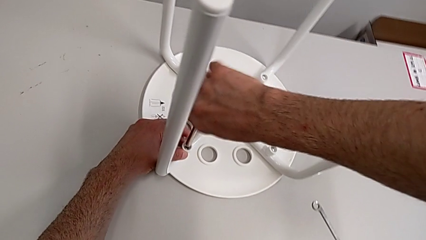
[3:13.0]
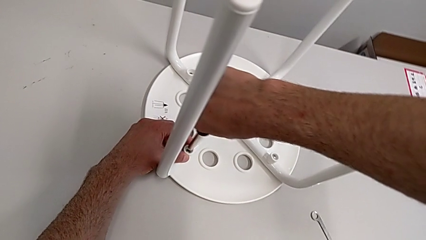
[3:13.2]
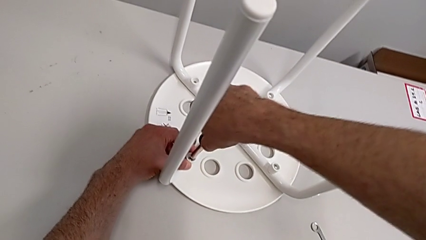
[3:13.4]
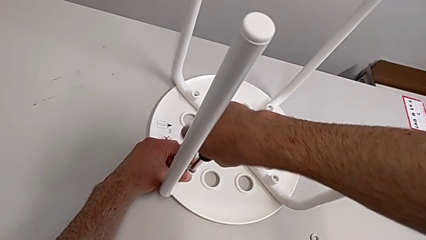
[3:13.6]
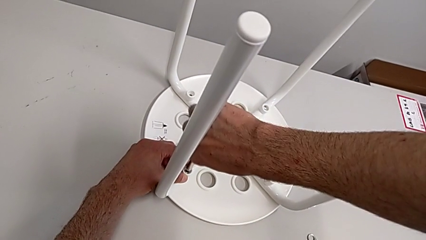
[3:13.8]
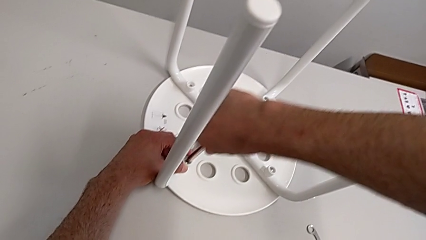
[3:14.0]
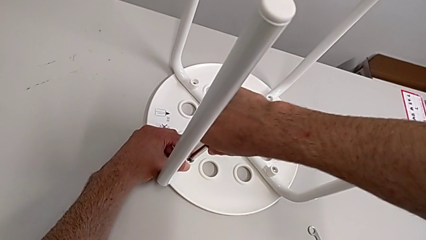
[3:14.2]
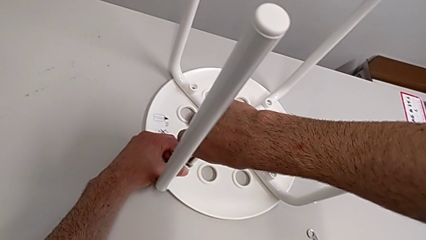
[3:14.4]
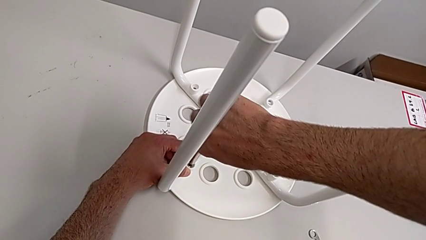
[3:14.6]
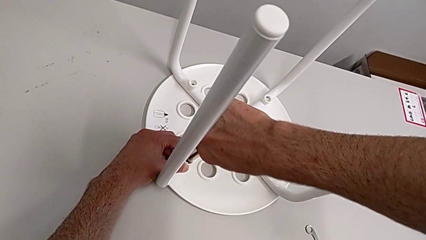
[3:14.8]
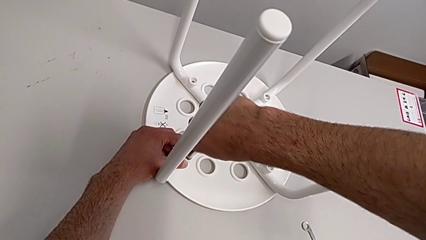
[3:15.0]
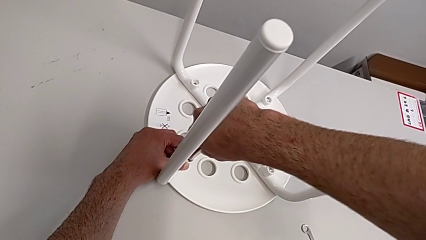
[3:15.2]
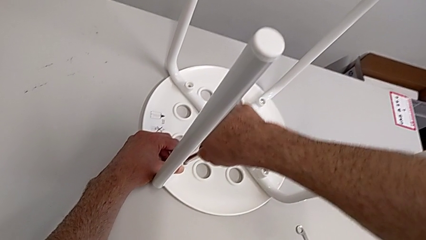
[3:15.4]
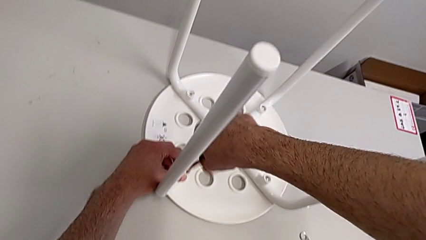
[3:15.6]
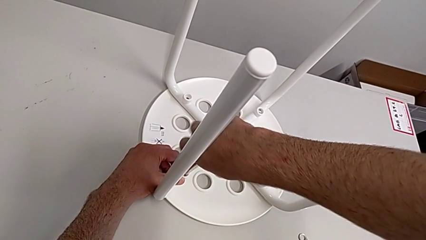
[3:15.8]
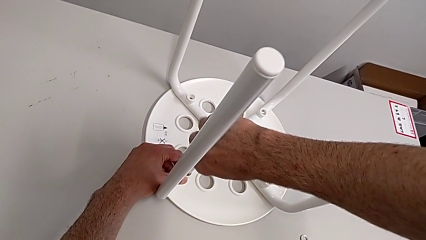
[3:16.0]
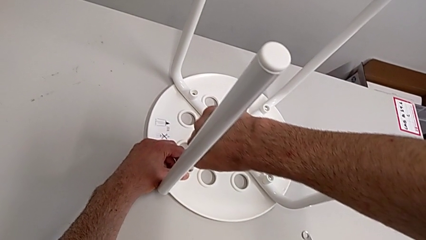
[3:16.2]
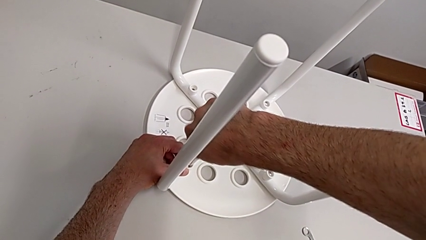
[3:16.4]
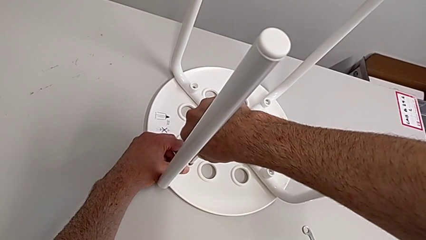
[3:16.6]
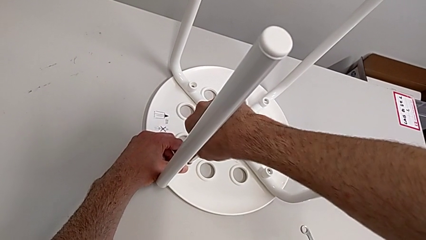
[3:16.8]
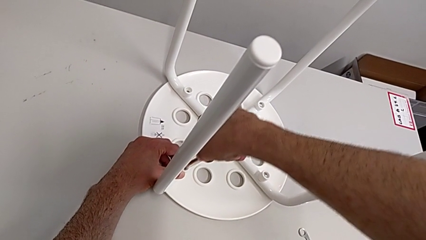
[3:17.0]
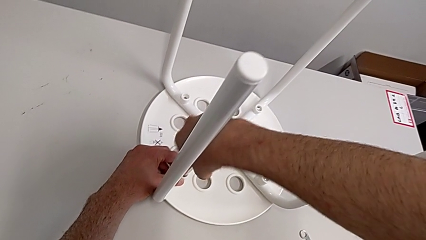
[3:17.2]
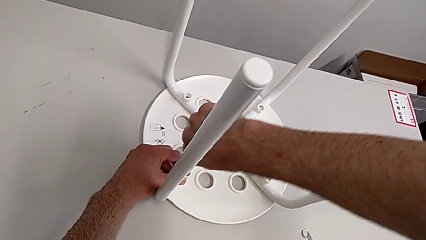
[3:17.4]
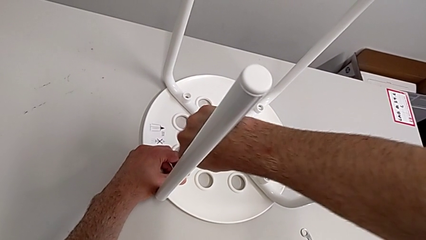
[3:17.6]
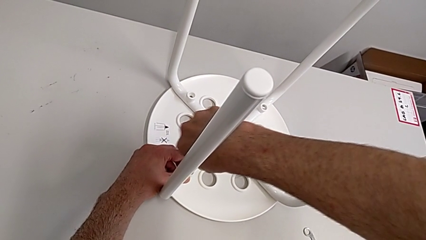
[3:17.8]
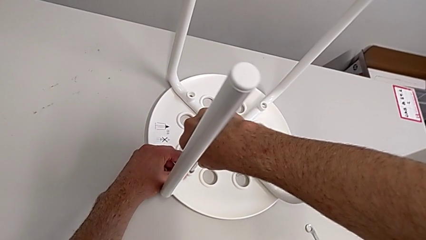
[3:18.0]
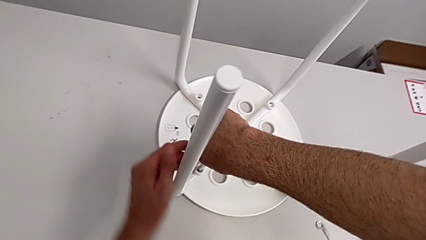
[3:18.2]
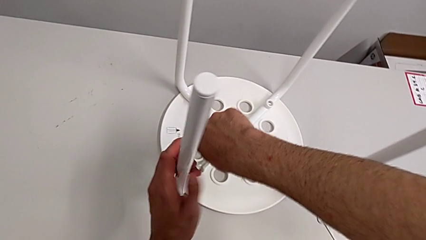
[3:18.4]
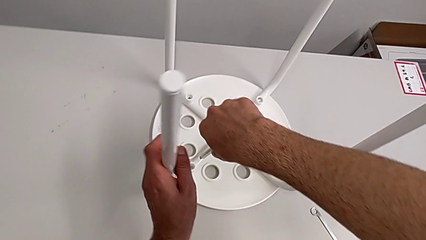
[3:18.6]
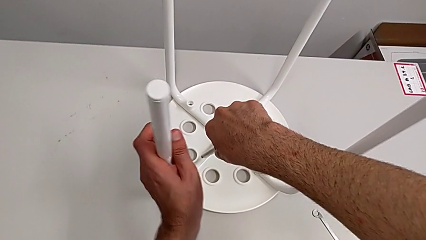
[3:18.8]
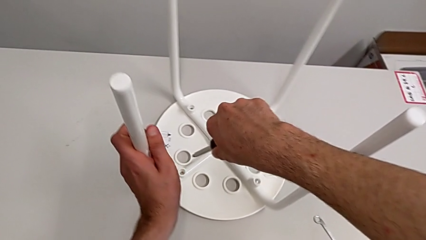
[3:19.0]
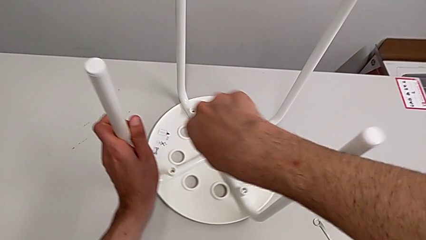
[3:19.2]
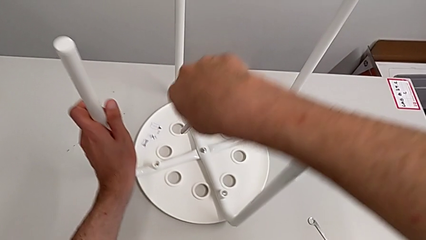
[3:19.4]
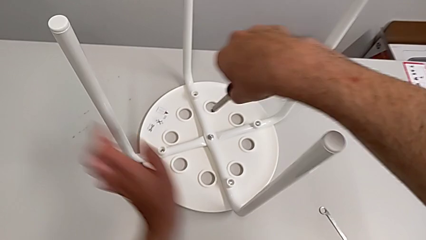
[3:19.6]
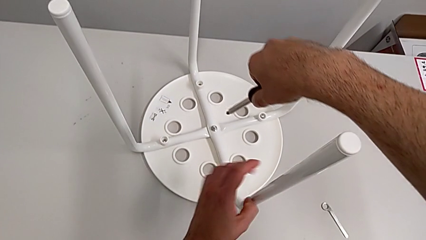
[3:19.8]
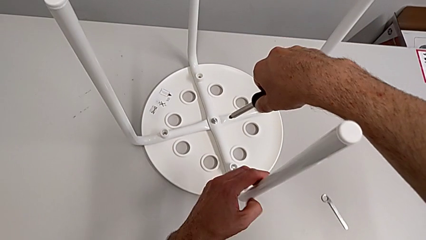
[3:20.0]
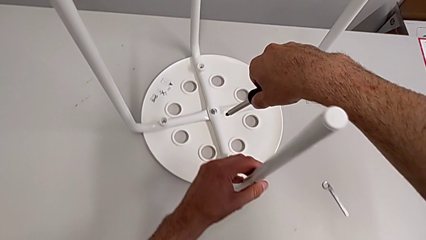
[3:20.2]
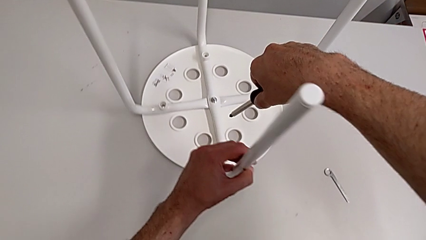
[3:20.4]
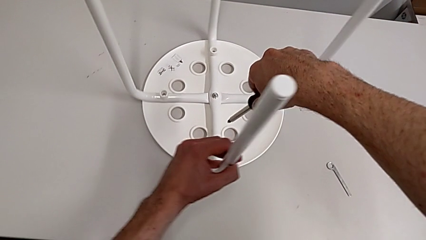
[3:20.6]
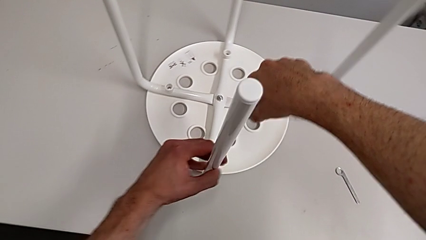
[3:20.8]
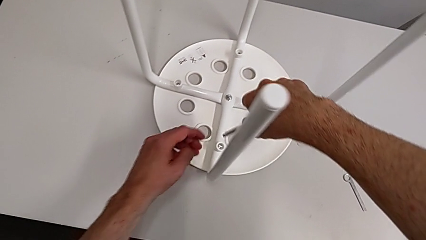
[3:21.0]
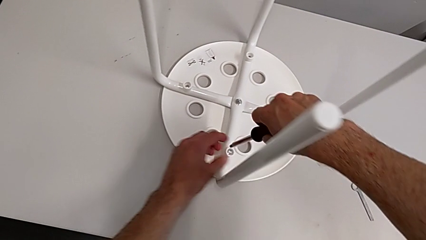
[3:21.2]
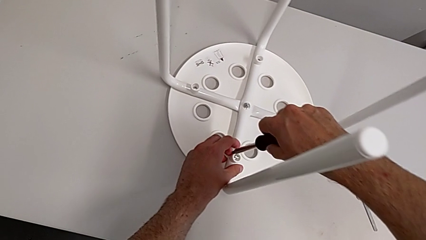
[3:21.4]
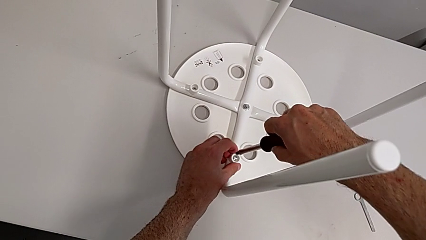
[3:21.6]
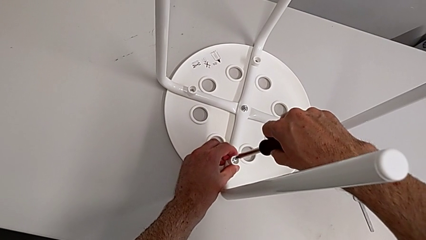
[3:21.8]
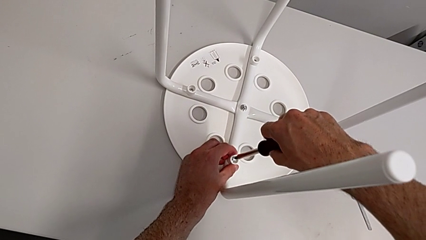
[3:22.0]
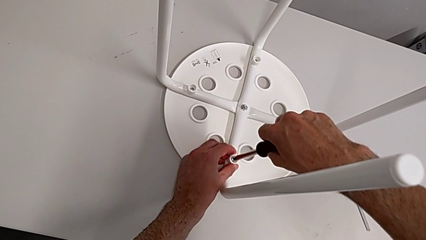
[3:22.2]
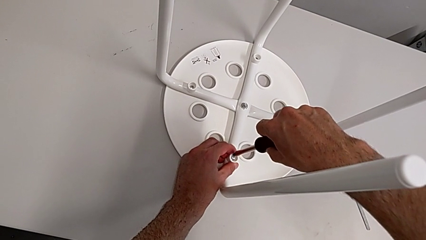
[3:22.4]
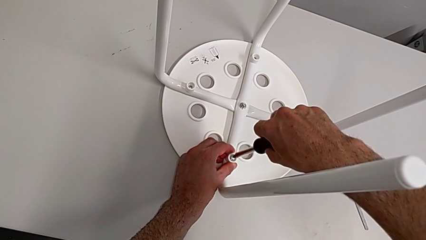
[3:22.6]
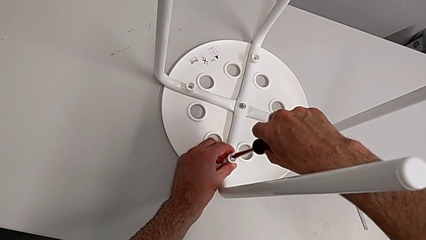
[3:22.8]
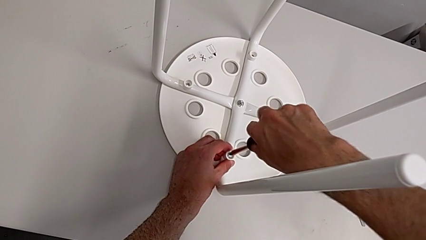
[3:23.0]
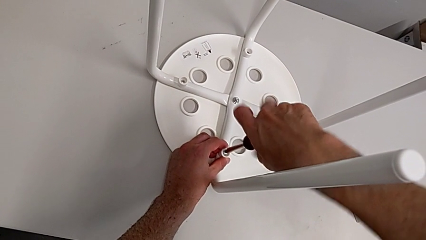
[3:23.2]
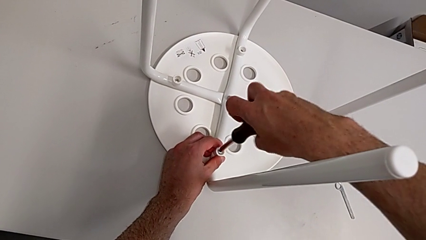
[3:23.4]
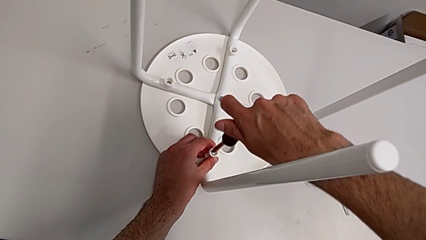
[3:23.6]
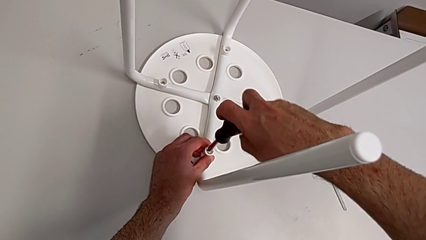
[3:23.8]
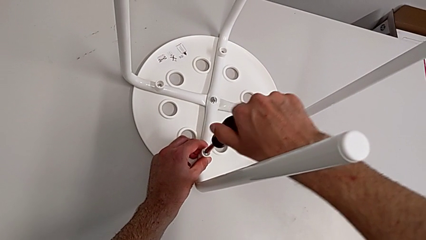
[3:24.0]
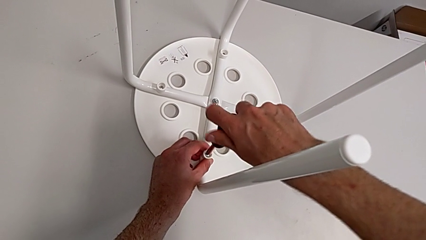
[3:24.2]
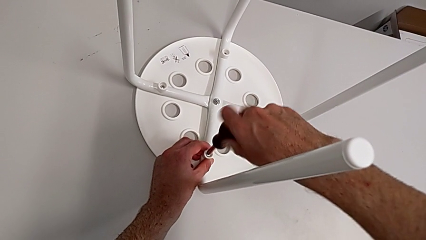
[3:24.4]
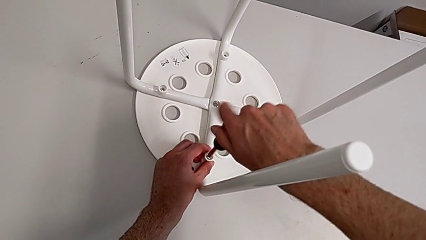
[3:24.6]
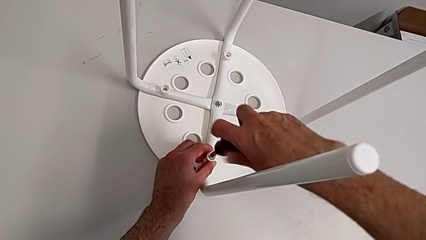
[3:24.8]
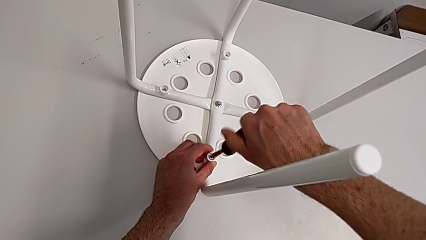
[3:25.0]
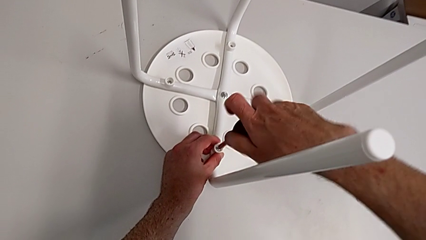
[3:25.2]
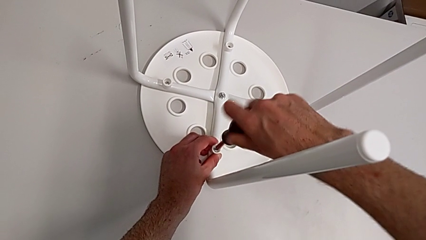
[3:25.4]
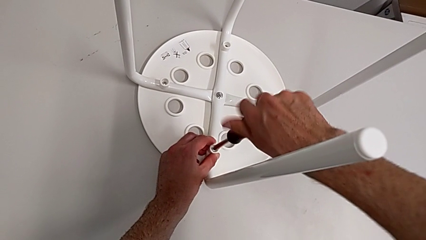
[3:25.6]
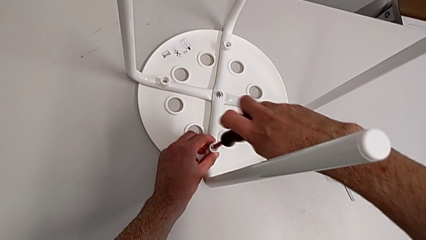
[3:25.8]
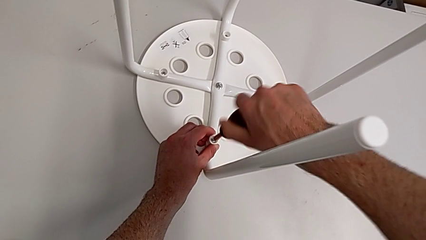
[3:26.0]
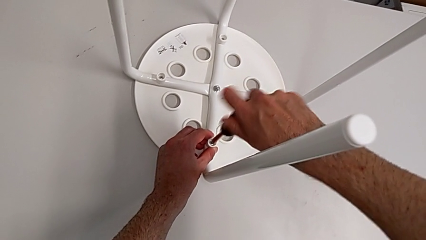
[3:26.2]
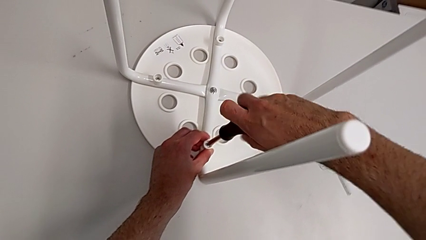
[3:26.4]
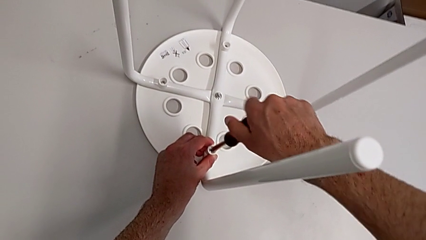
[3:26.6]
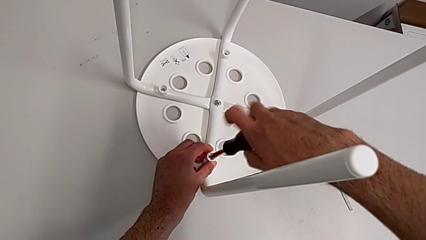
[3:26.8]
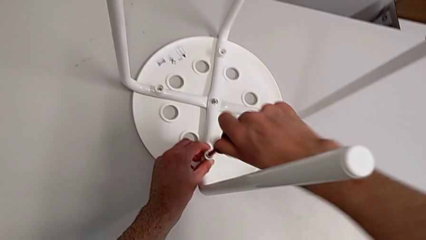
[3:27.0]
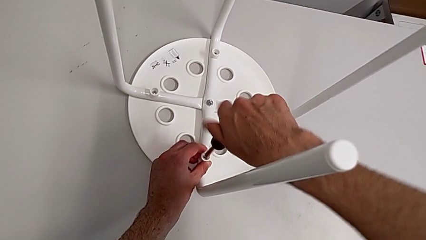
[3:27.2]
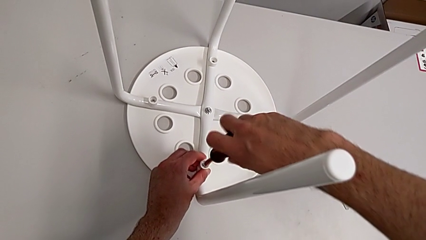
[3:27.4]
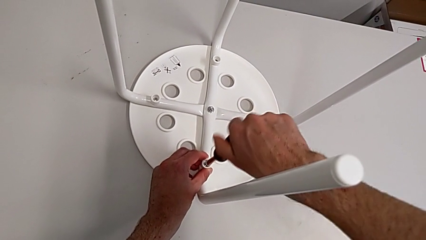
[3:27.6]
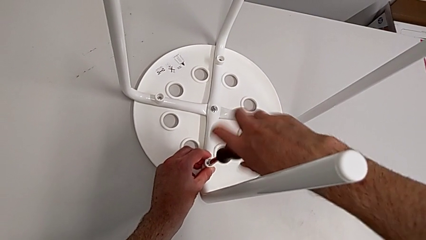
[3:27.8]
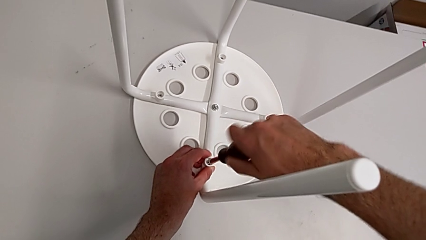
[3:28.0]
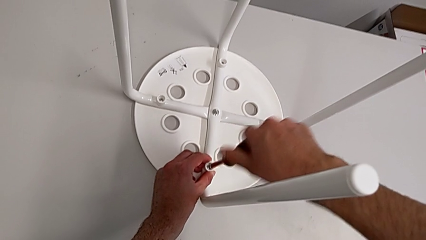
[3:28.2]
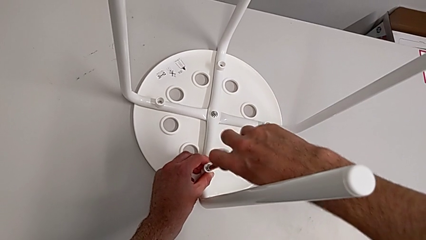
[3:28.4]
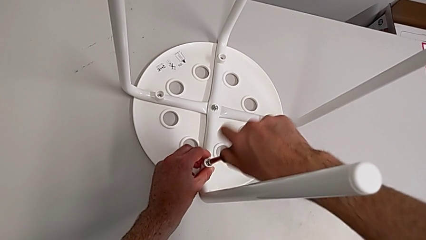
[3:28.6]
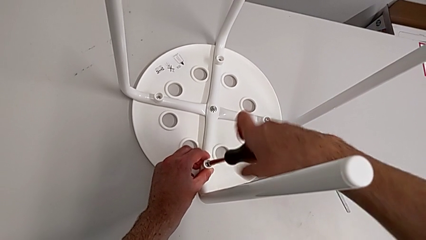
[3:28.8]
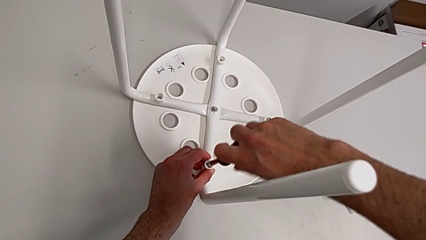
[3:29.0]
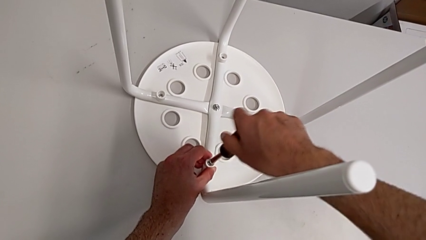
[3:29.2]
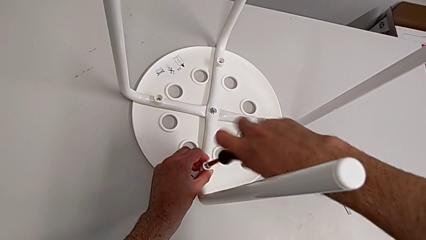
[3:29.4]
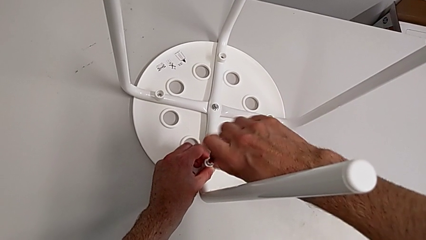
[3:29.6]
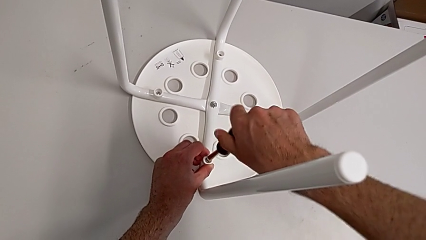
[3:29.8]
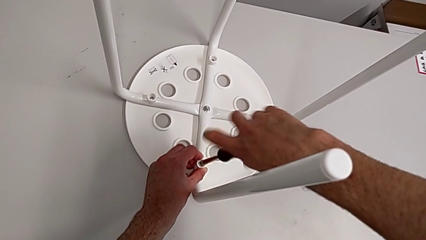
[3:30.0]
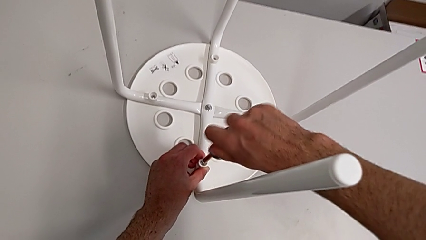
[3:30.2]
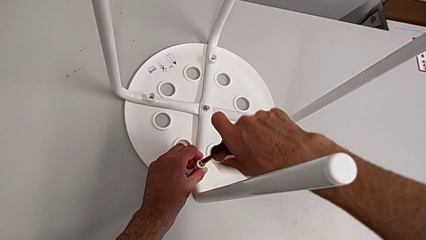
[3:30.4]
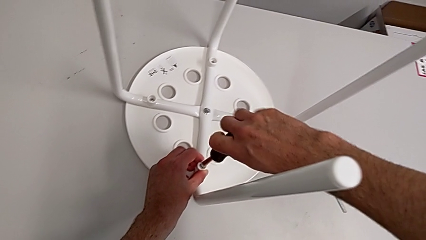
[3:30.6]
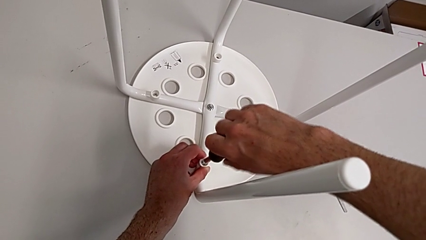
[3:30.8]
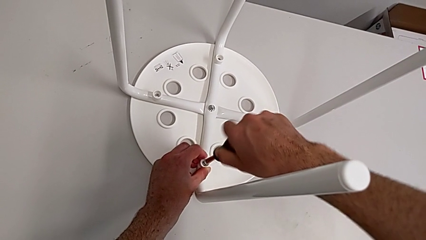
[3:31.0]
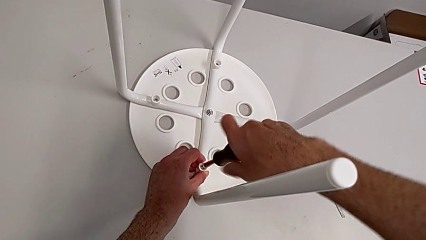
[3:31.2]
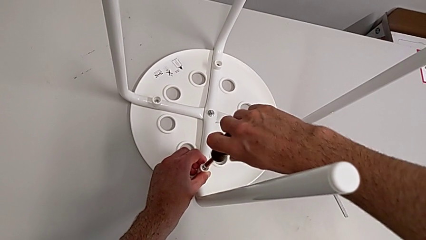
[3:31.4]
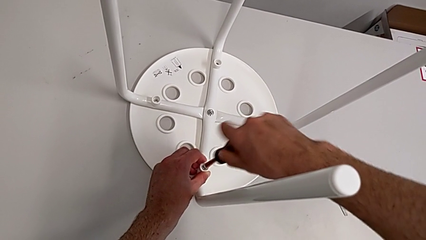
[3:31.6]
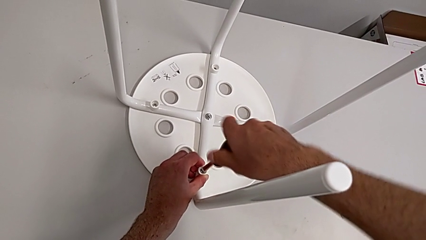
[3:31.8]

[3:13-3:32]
The camera wearer is mounting the saddle washers and screws of the legs. They keep screwing the second screw, withdraw the screwdriver with the left hand, rotate the stool with the right hand, insert the screwdriver and begin to screw the third screw.
